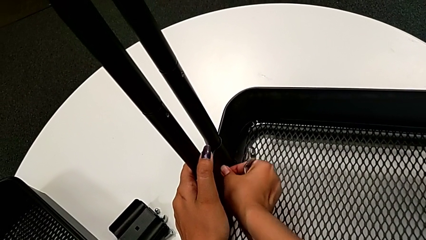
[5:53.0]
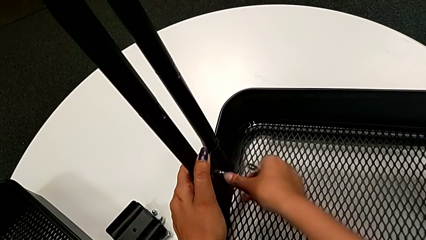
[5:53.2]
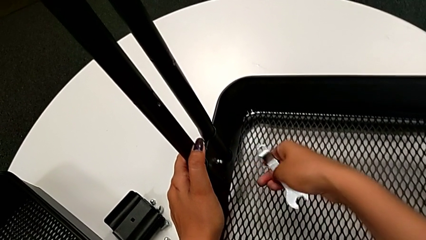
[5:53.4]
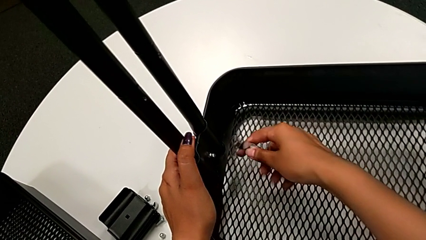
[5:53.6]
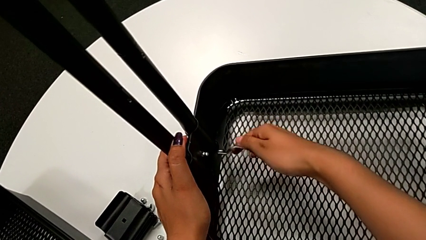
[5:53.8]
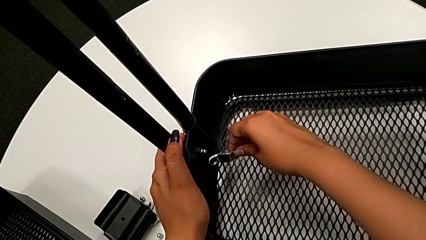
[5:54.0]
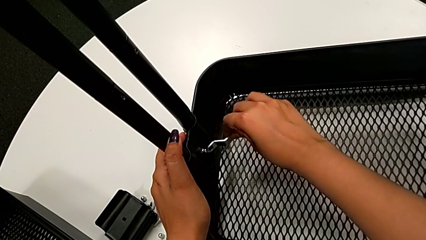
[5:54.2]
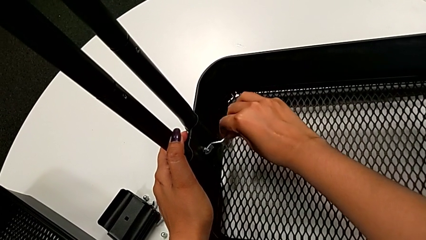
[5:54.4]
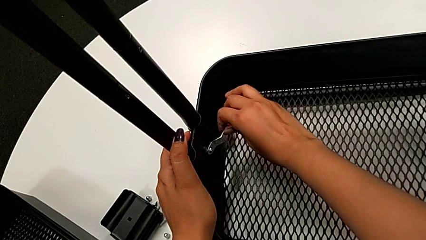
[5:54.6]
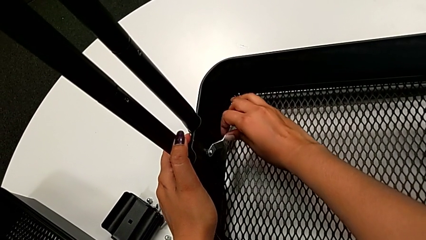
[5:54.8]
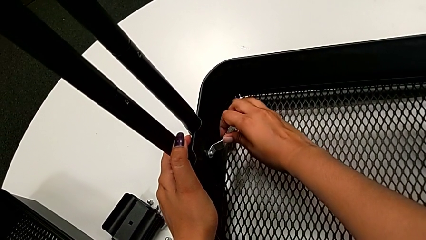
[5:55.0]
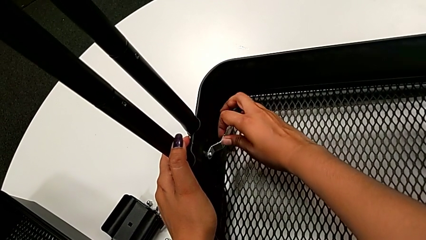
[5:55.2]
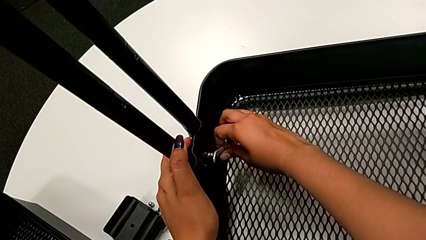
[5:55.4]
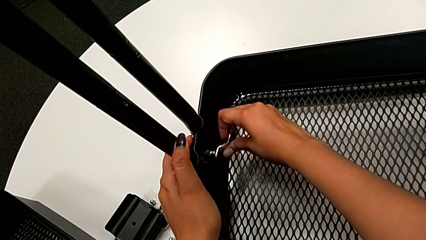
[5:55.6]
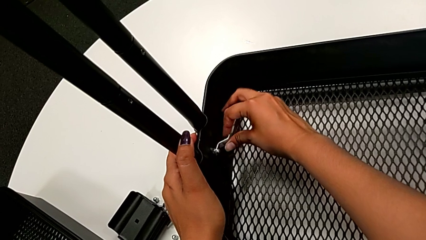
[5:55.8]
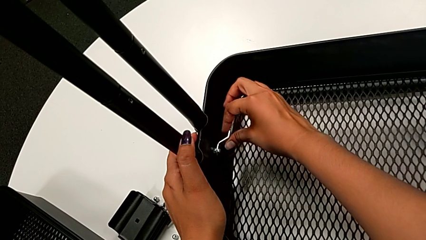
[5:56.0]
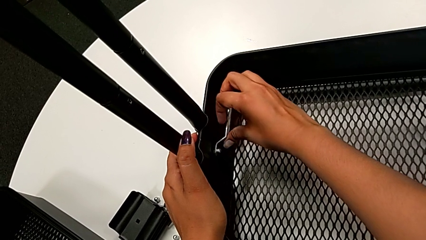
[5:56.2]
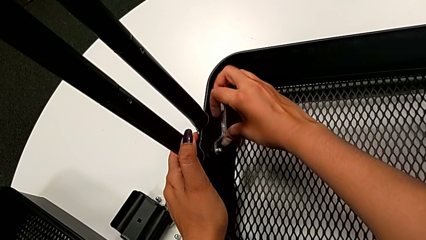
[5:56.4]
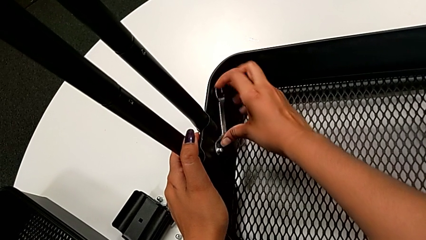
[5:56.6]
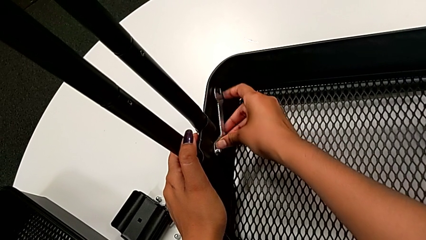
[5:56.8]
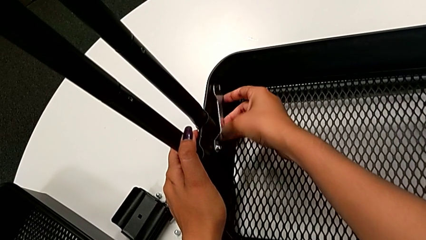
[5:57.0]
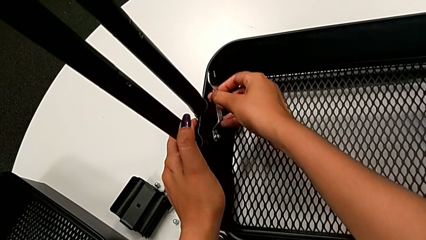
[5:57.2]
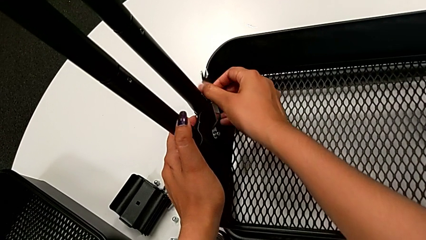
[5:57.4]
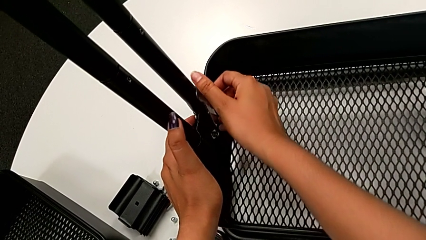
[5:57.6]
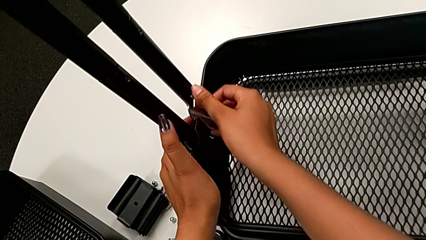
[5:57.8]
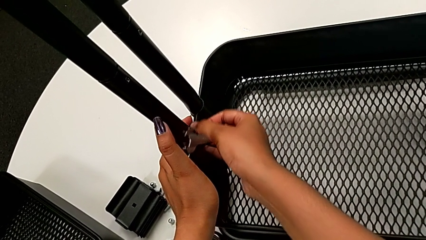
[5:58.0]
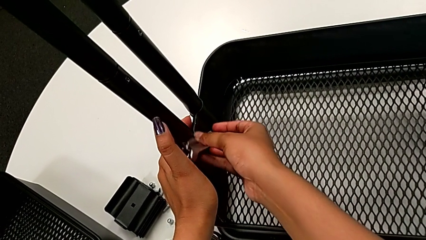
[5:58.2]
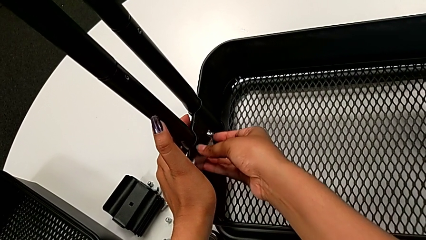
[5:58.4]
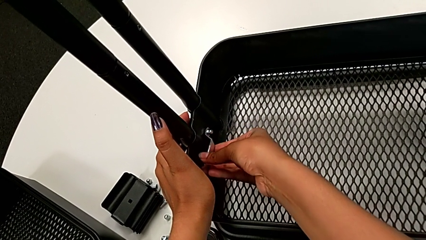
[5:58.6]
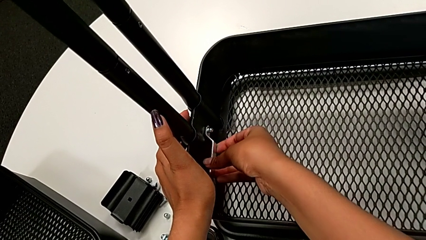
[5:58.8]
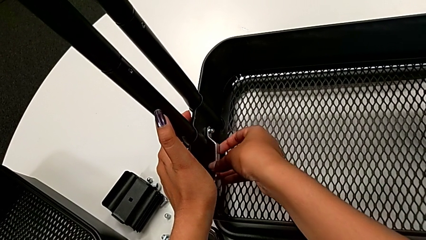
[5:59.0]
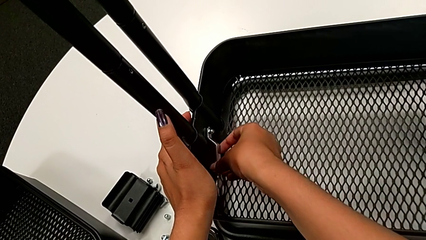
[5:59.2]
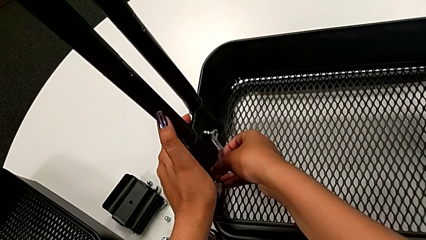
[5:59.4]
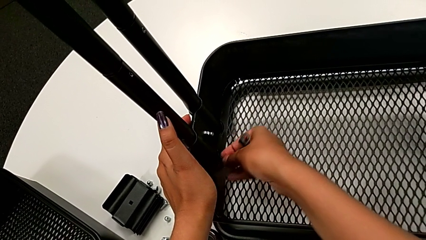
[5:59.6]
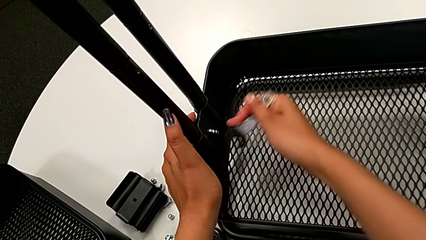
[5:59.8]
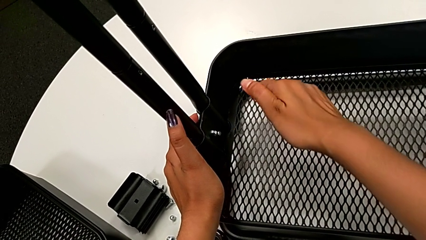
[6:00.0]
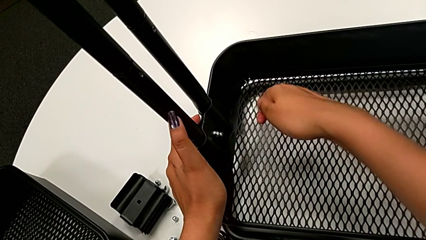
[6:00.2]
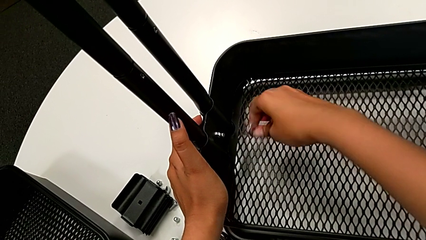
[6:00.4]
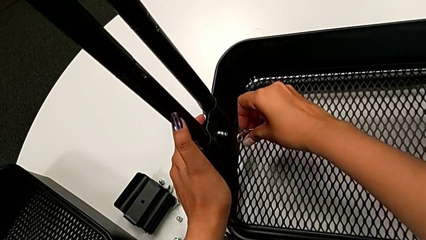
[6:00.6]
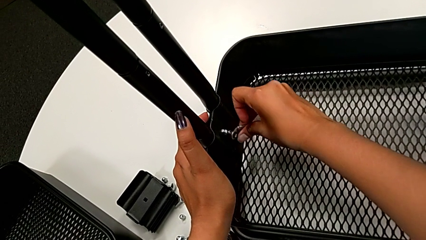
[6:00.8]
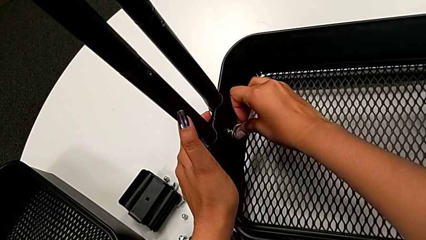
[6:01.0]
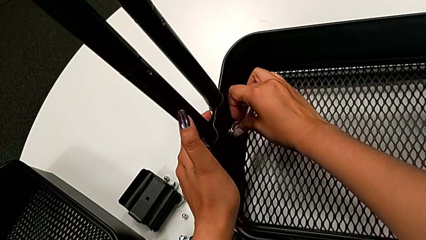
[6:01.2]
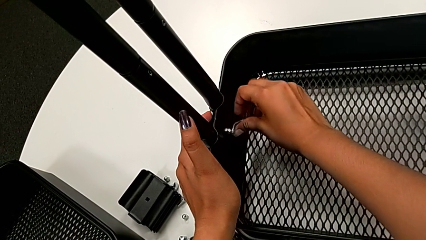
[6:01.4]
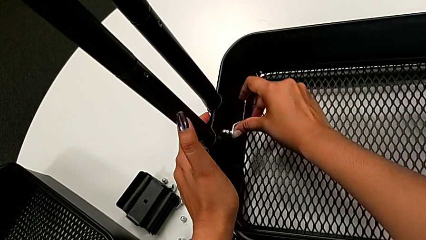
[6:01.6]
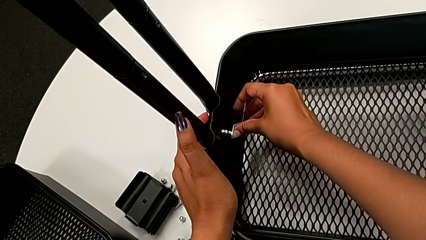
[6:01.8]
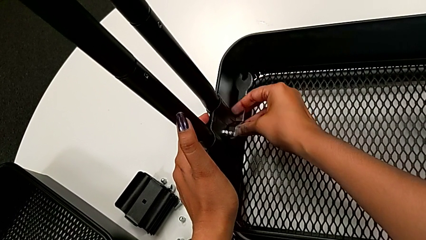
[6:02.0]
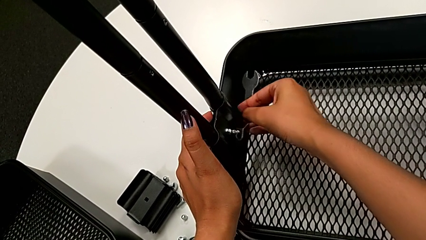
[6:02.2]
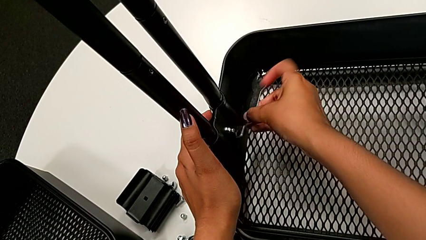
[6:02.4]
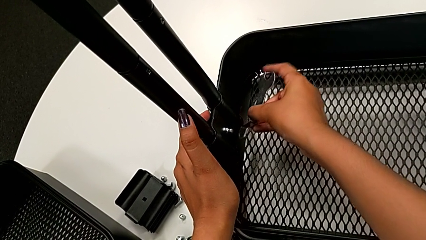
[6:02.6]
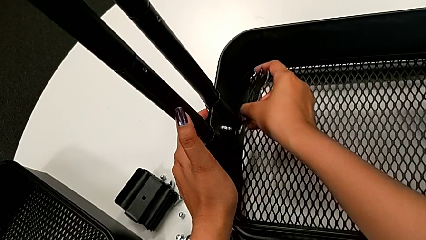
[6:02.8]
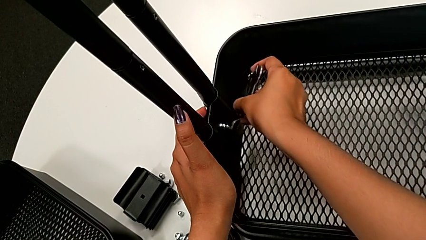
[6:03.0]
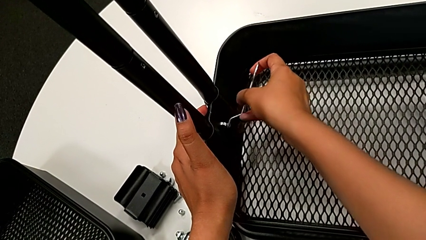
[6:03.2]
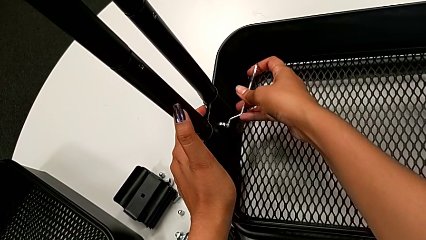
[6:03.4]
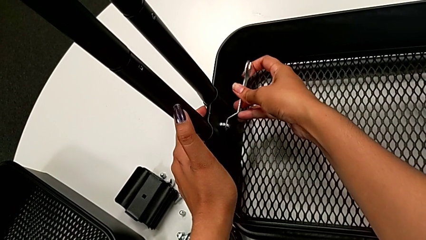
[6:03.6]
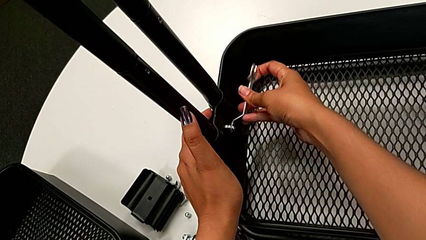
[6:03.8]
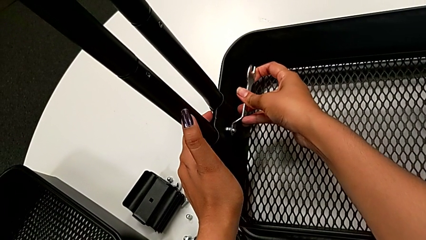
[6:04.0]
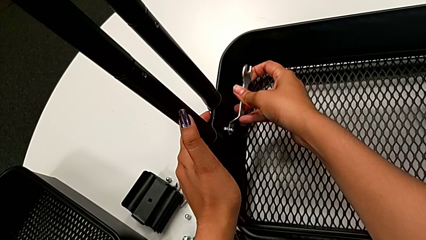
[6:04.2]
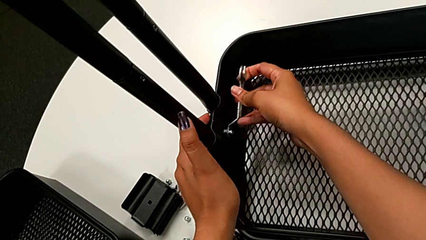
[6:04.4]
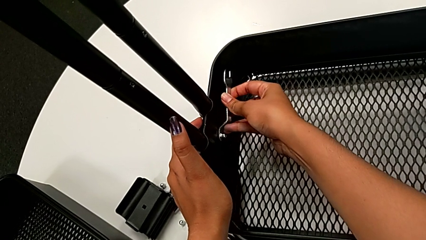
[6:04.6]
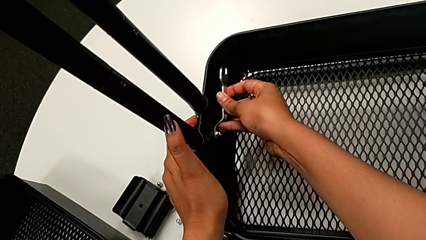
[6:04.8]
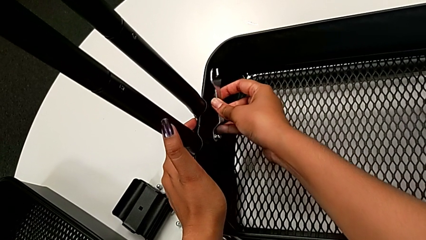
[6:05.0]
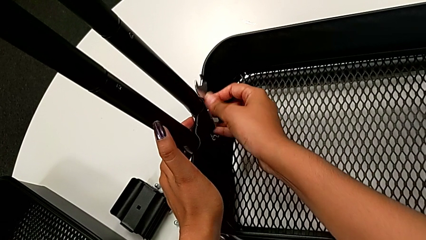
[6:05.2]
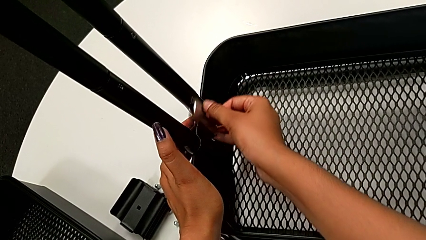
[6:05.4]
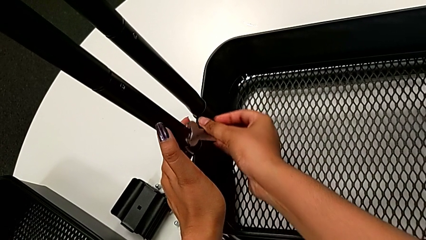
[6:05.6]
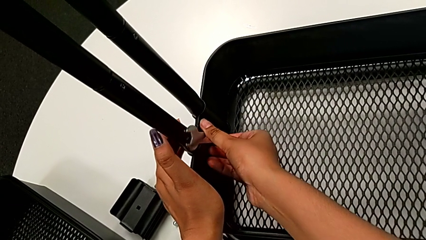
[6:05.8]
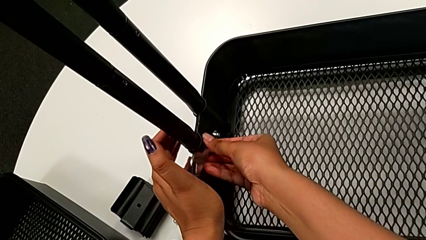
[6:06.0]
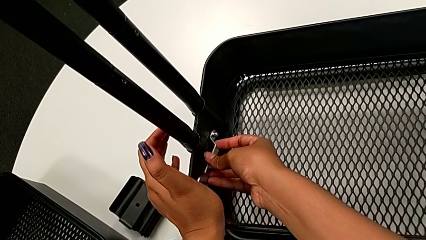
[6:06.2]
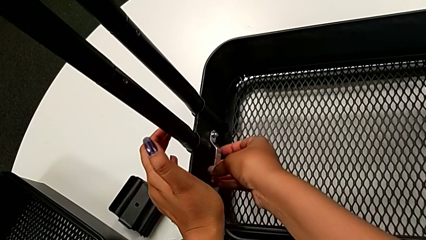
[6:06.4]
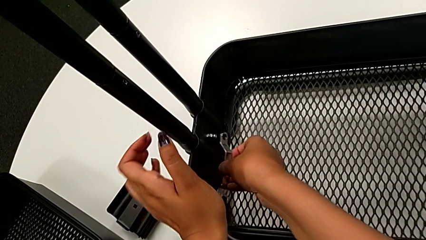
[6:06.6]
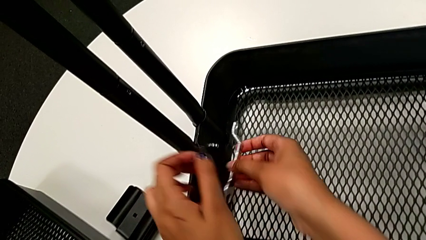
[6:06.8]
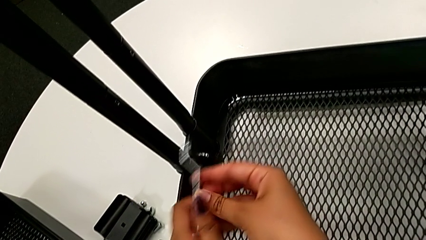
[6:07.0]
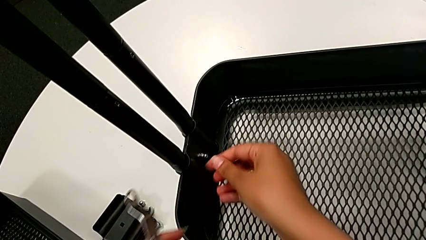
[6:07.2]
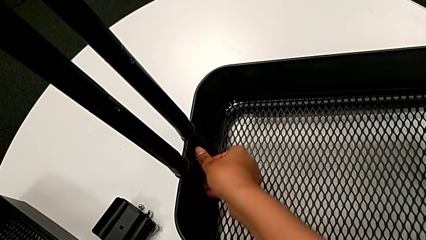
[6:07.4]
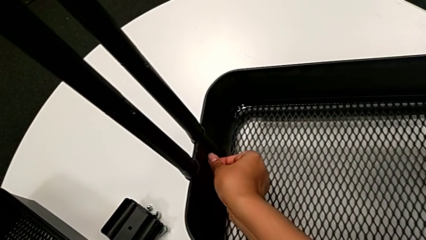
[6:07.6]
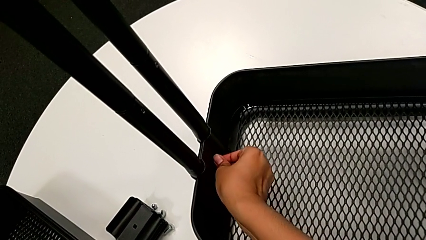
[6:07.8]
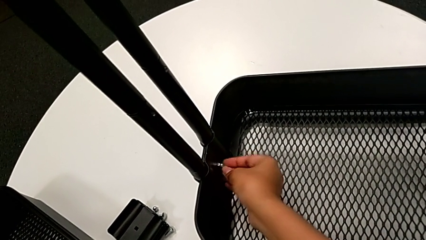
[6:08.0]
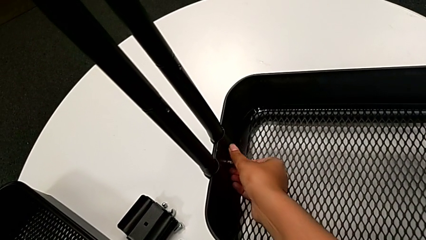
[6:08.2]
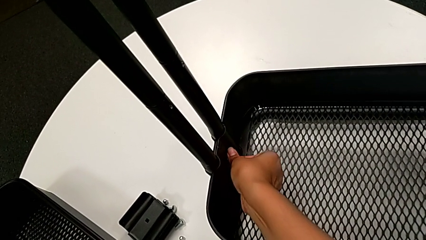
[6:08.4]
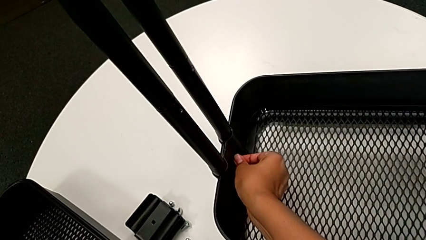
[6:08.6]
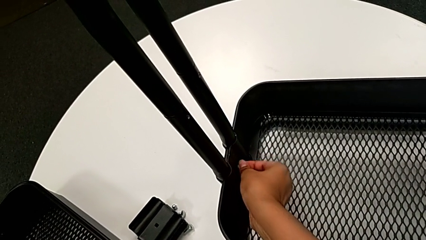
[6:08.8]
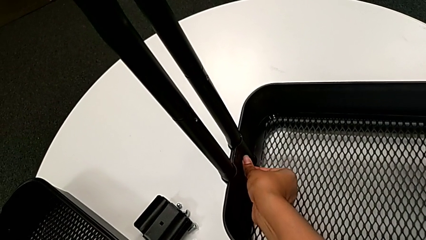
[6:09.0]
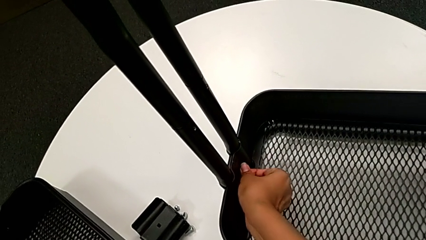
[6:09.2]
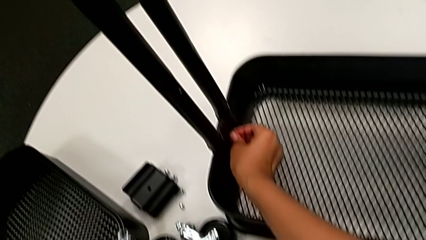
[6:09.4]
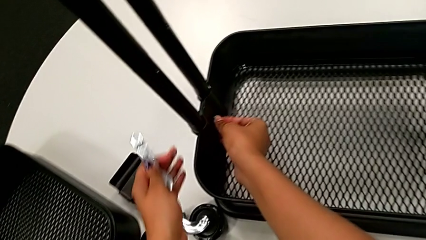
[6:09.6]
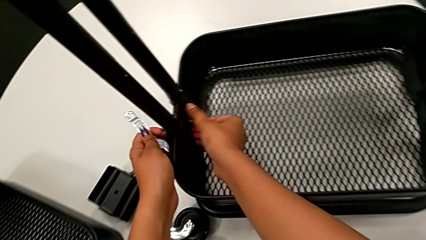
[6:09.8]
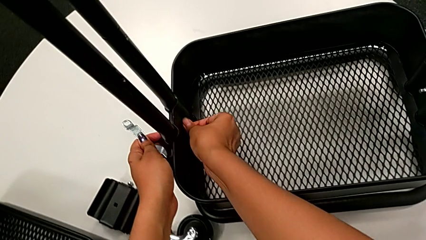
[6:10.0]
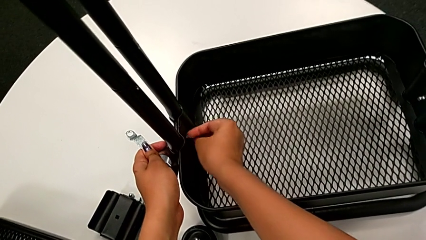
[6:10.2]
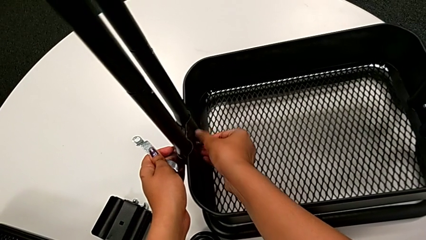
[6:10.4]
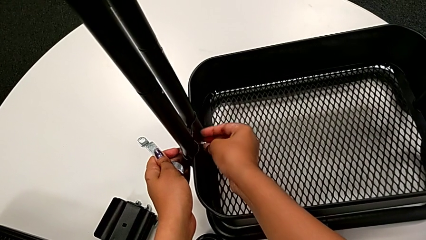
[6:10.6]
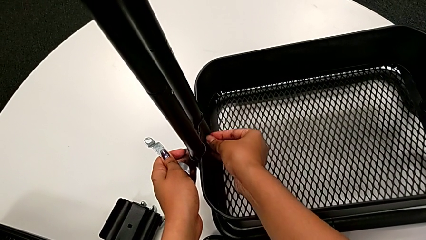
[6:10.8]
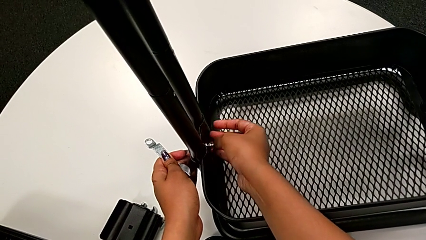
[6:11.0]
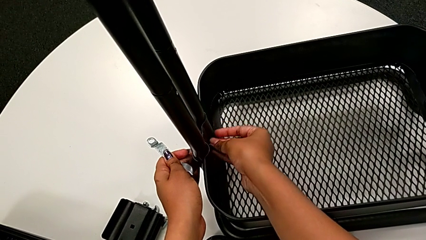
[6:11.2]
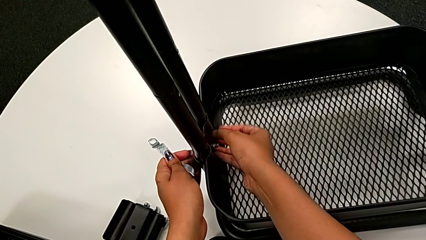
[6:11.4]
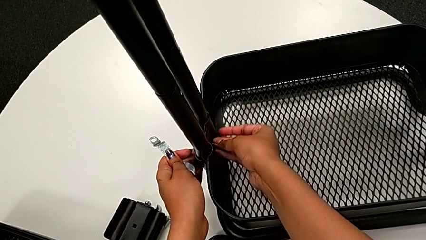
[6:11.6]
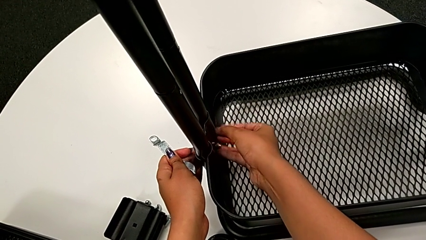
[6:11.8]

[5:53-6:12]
The camera wearer is unscrewing the bolt from the bottom grid tray. They insert the flat hexagonal wrench, unscrew the bottom hexagon cap nut and begin to unscrew the fifth hexagon cap nut.
